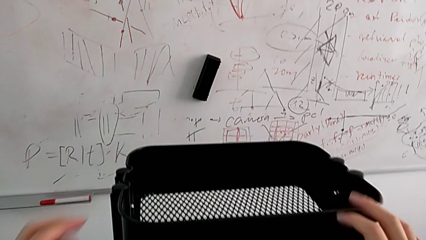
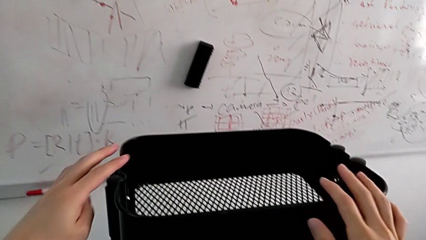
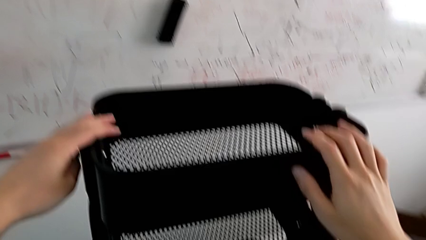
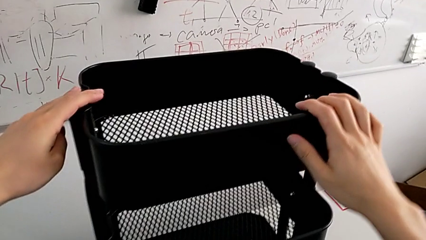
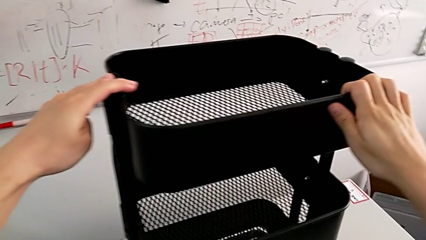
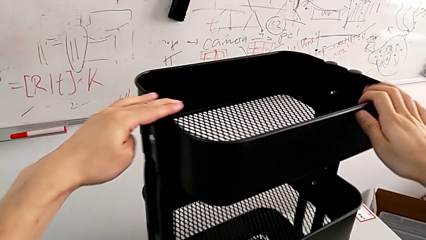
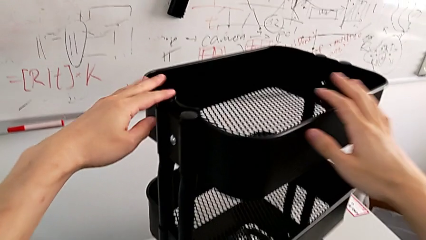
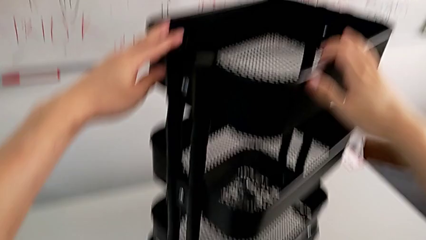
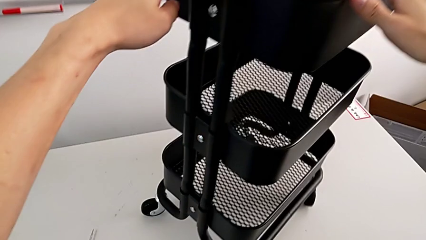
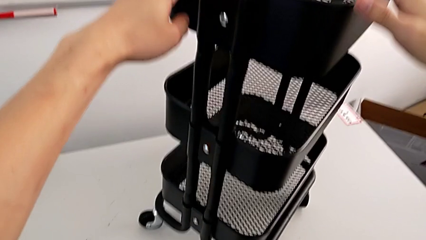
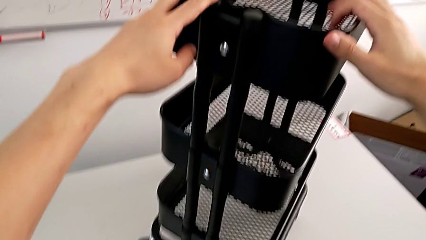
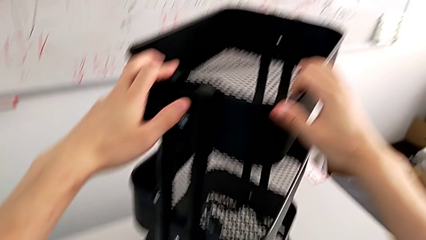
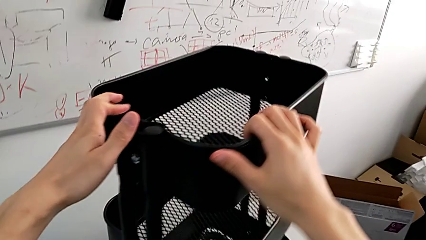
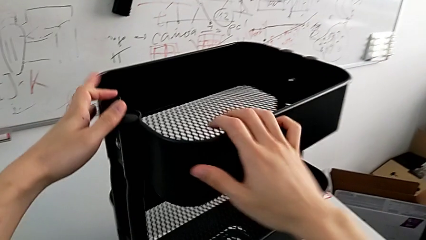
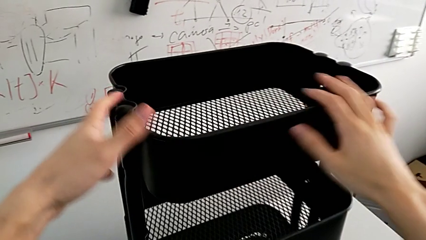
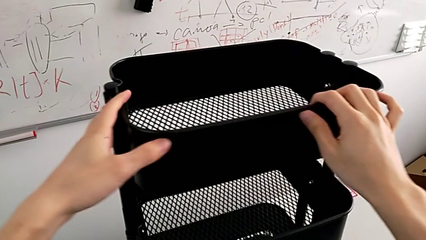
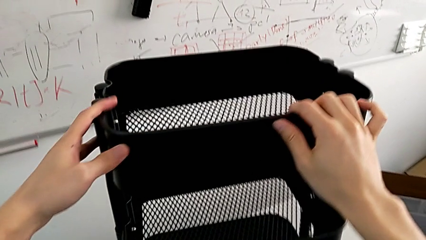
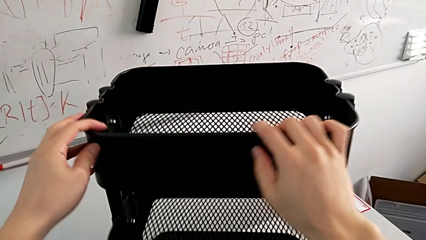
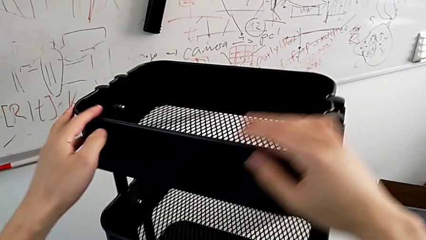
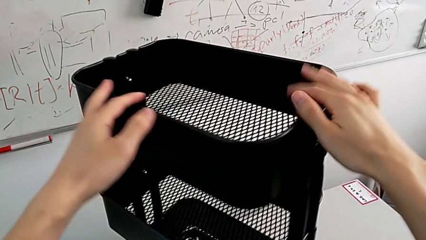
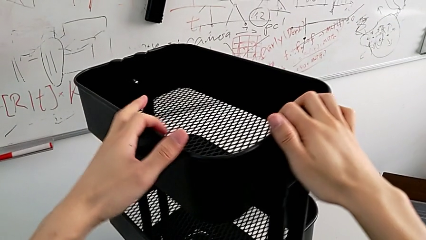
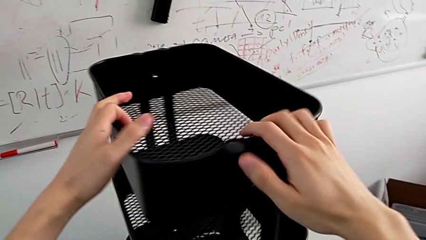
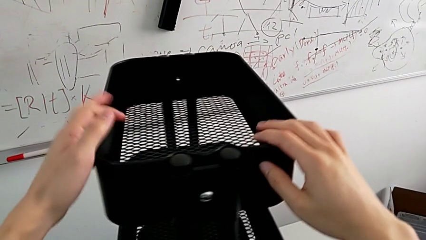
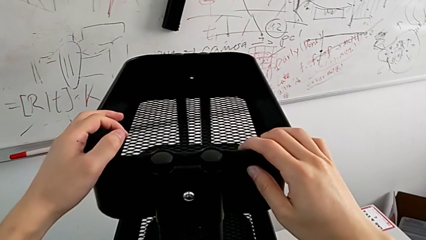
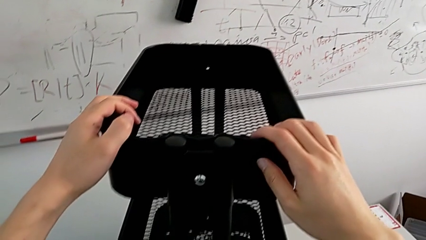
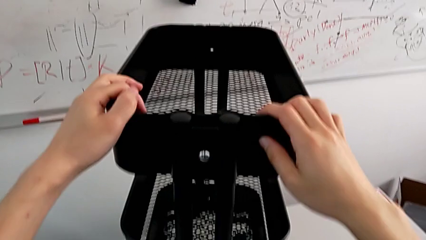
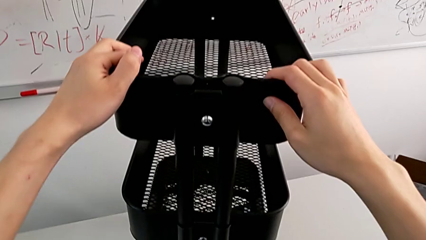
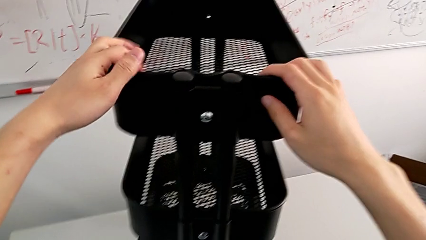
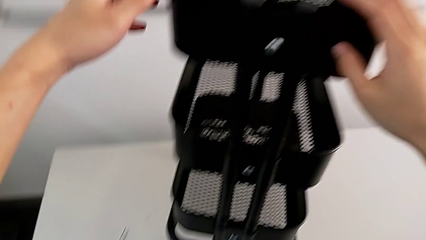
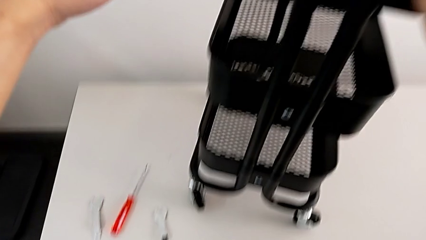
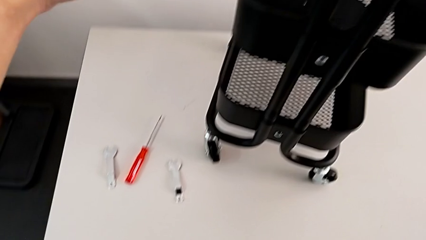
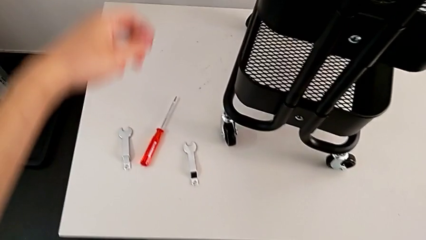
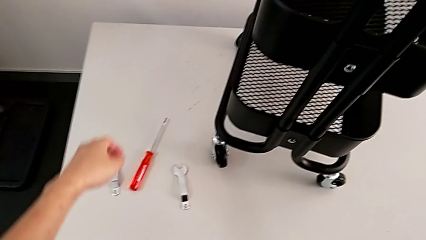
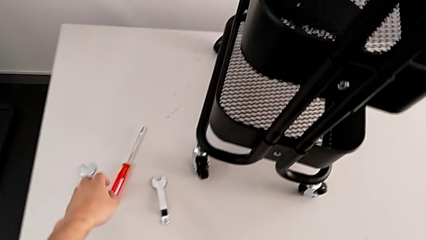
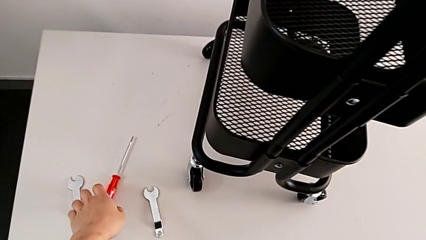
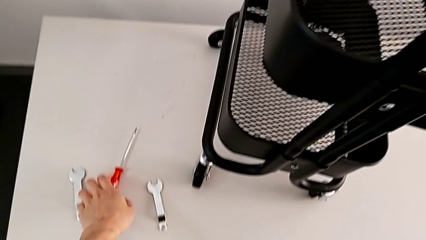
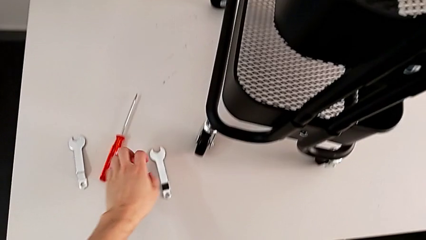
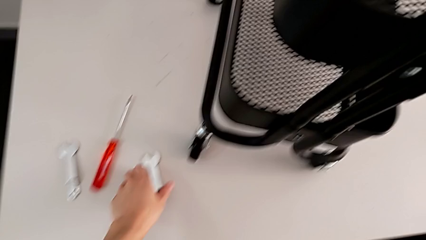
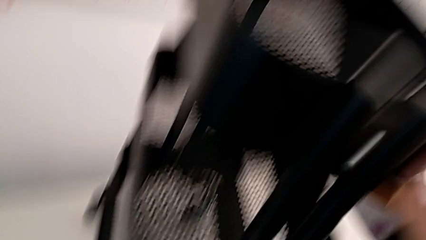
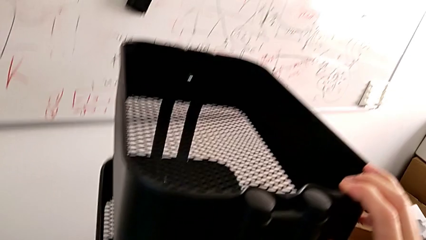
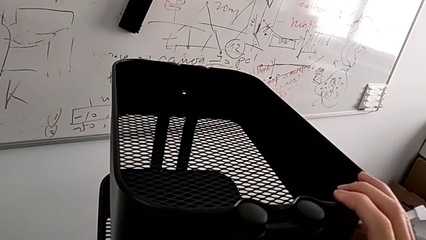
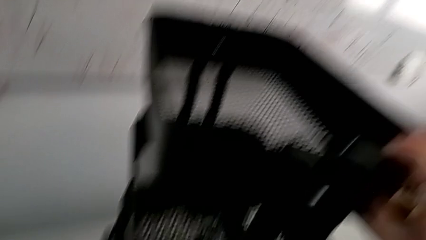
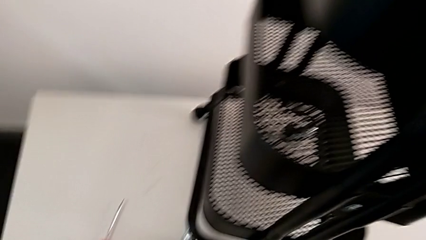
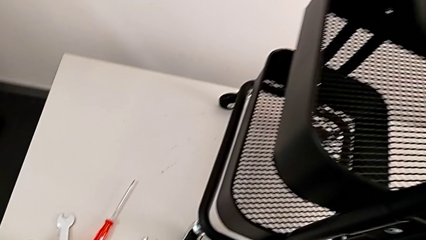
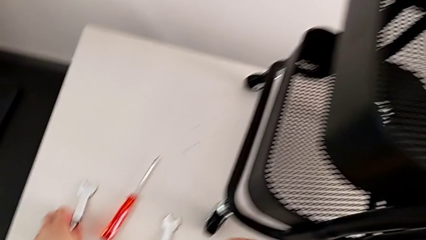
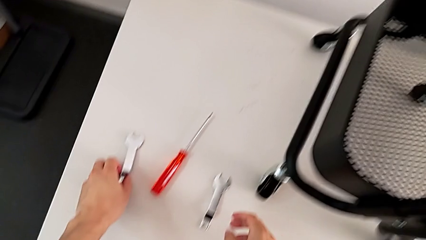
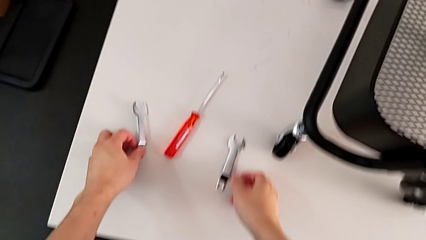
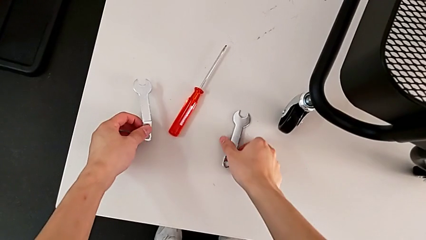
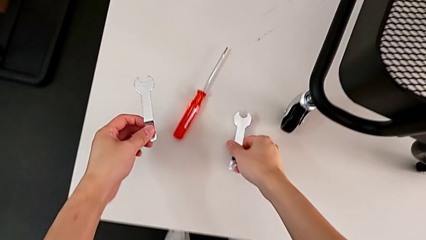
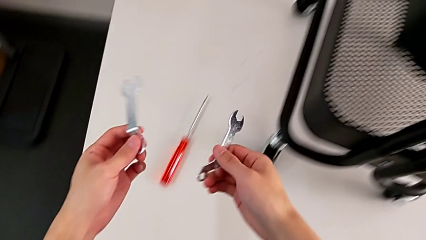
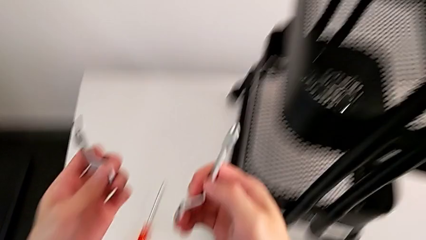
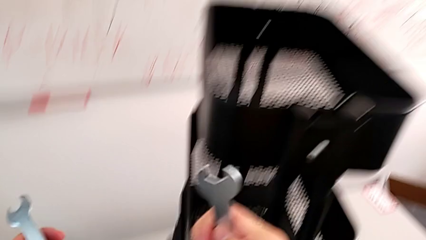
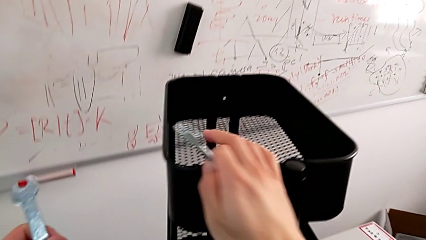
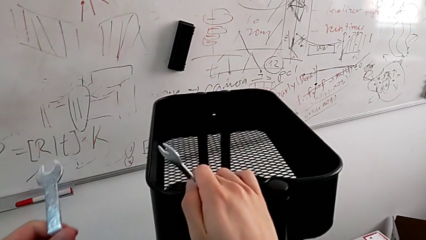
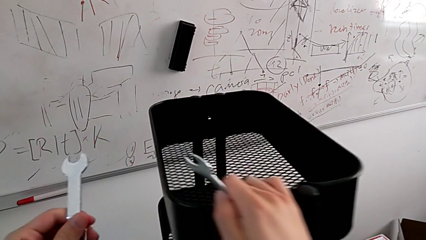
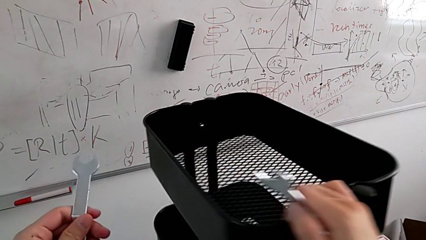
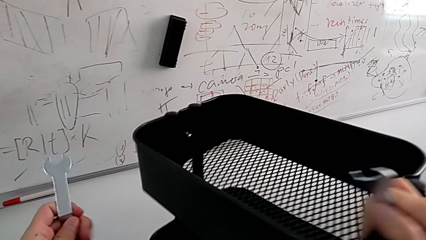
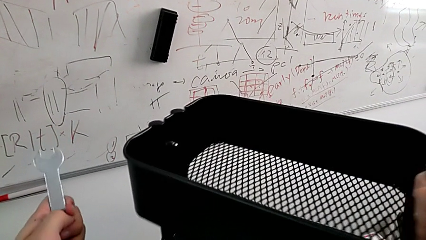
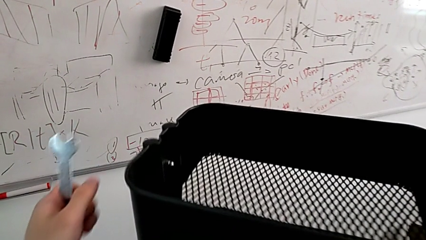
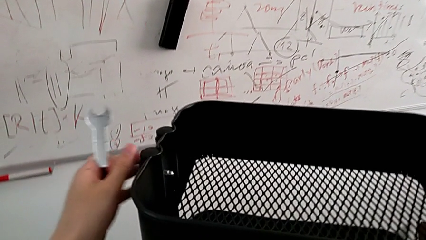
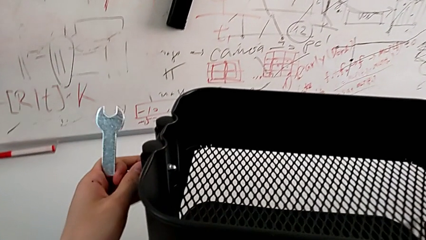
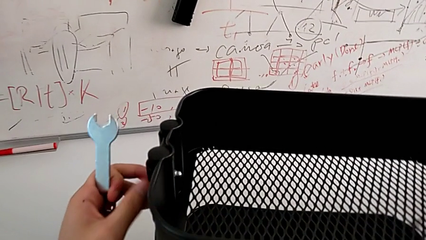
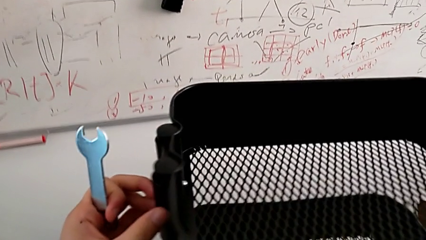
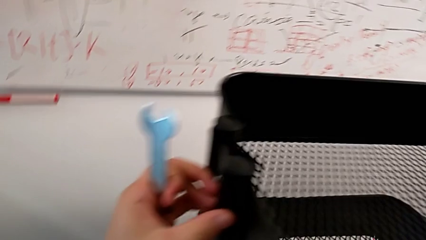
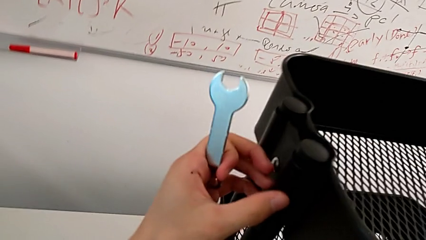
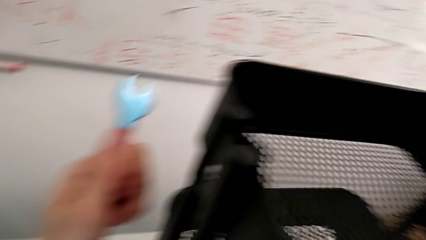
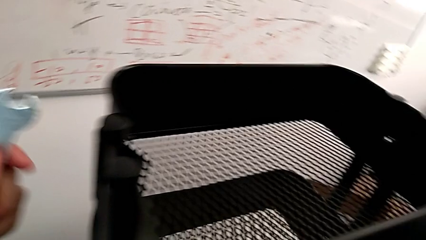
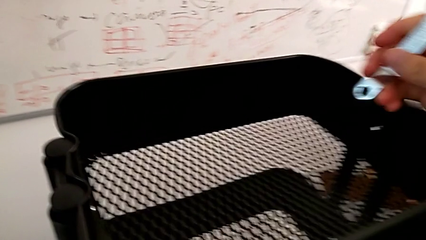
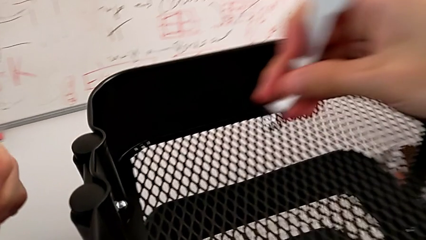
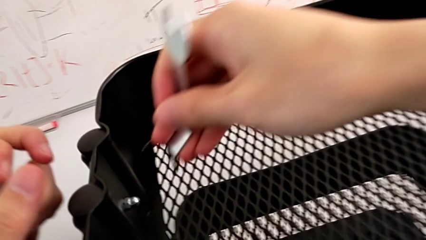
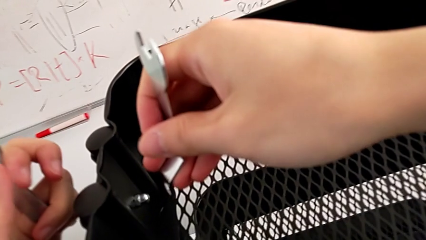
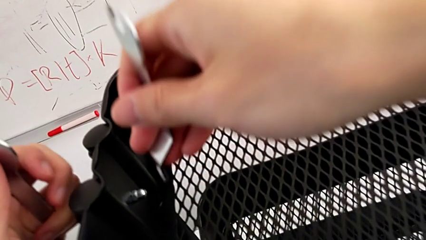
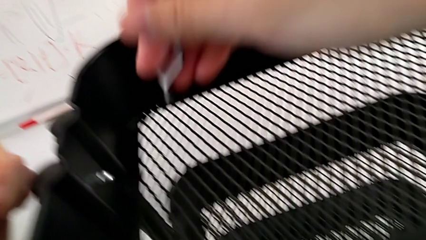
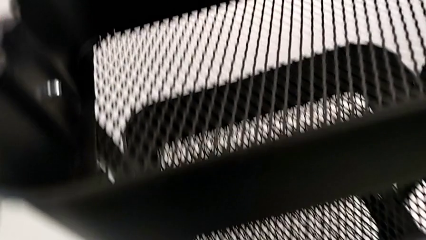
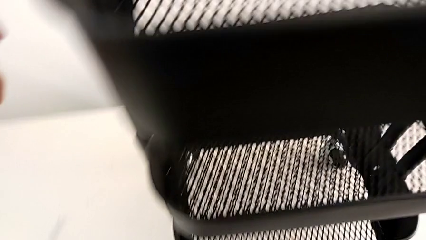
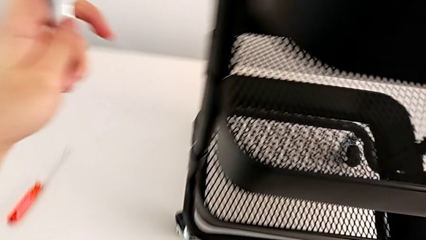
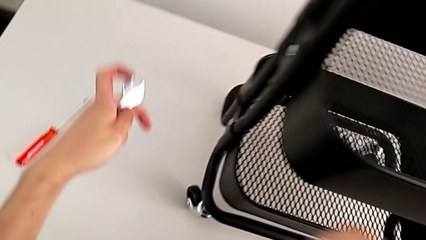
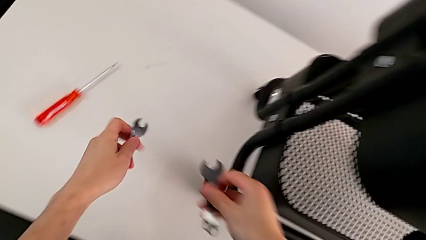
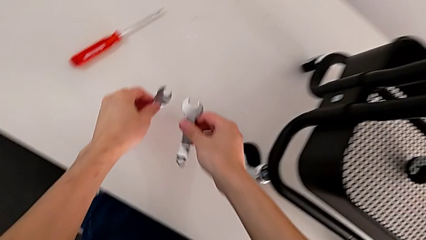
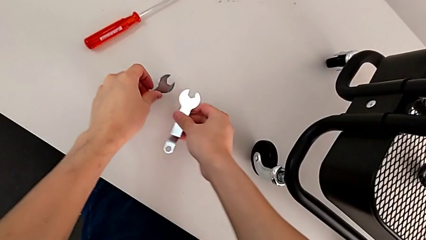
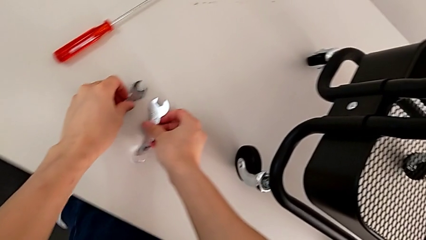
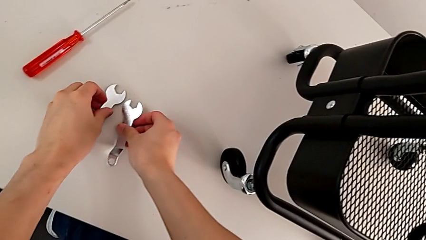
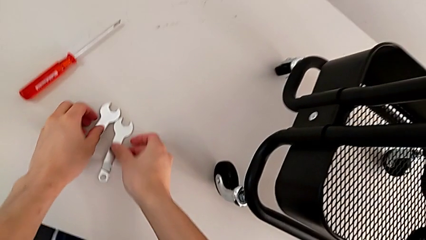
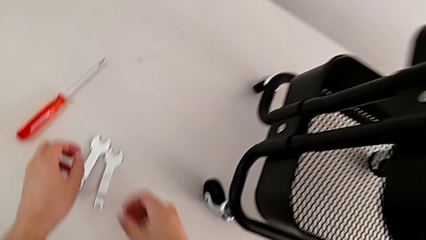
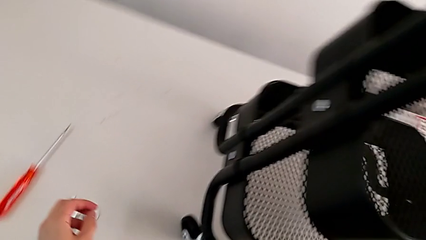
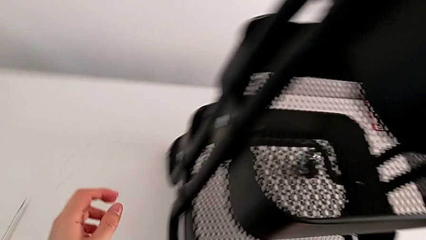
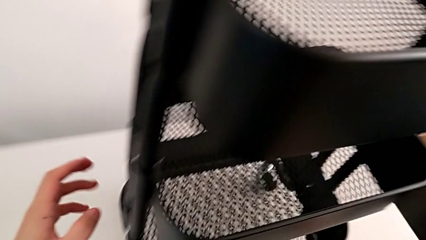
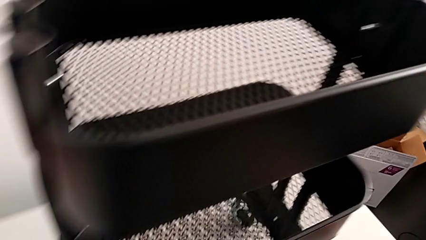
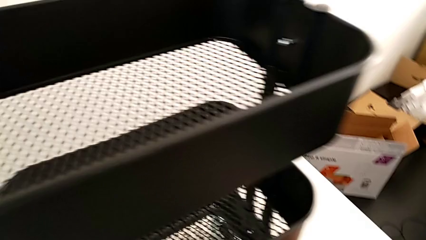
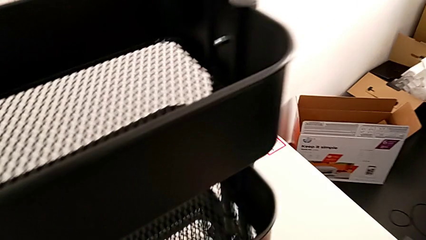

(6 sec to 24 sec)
The camera wearer is inspecting the furniture regularly. They grab the utility cart, rotate it, approach the hexagonal wrench, grab it, rotate the utility cart and wrongly approach the hexagon cap nut.
